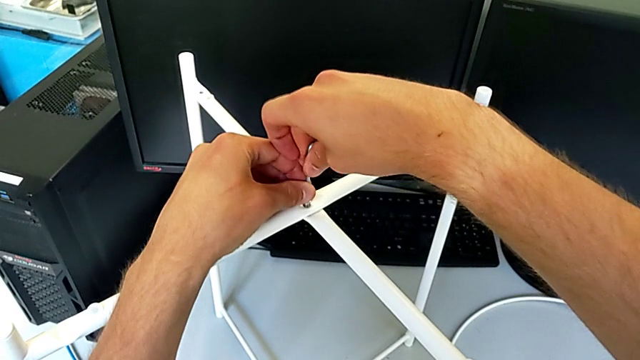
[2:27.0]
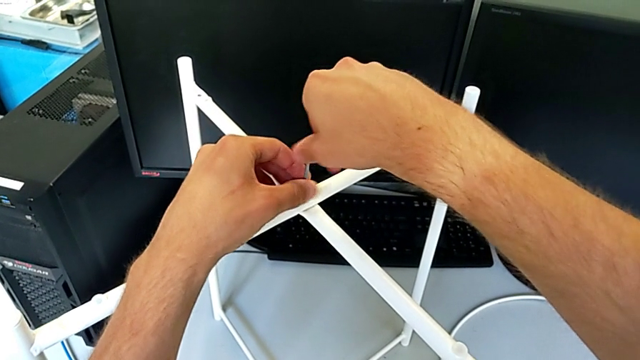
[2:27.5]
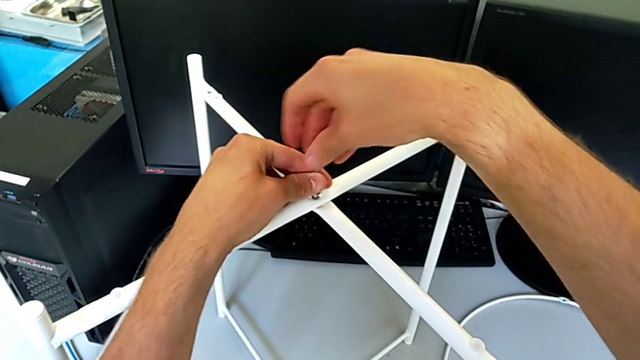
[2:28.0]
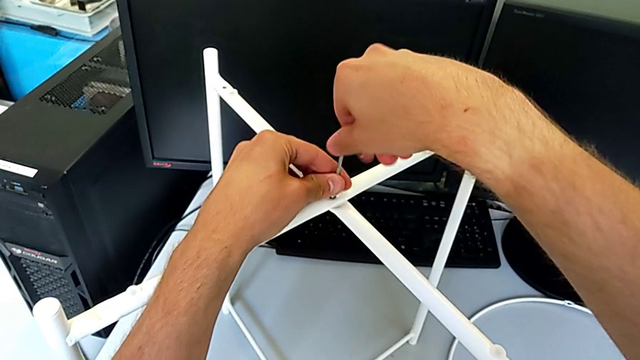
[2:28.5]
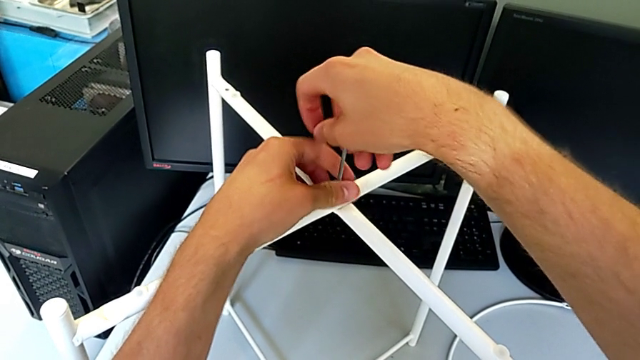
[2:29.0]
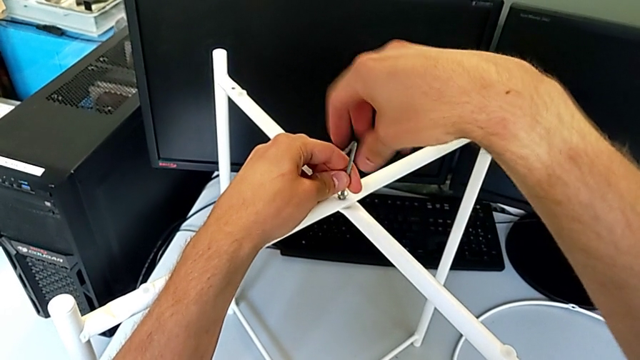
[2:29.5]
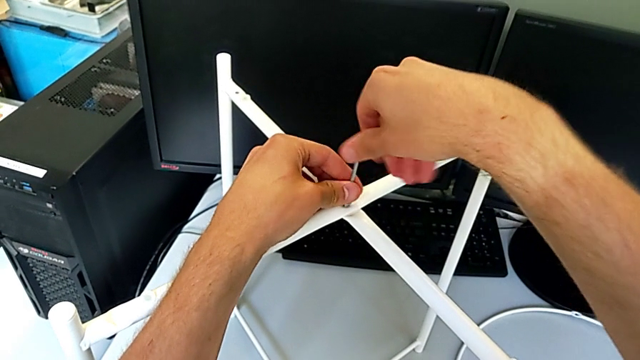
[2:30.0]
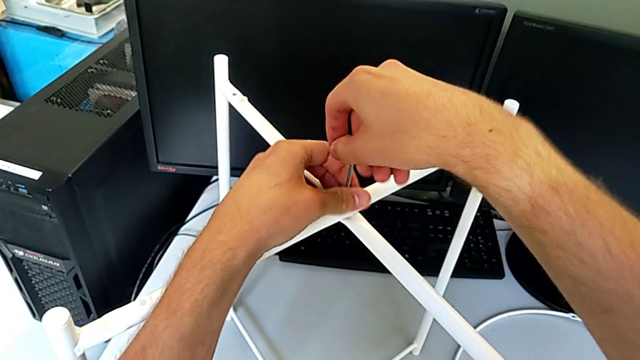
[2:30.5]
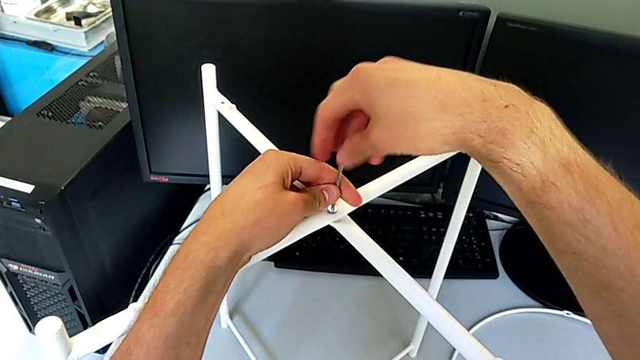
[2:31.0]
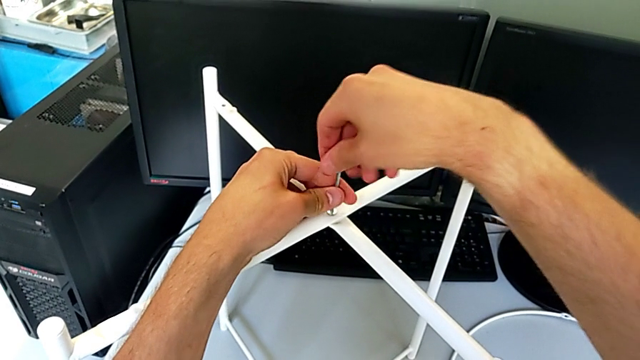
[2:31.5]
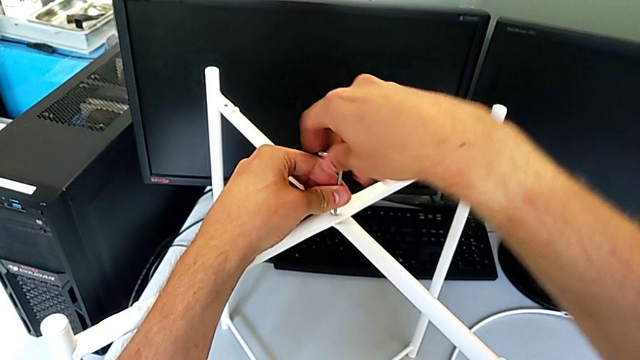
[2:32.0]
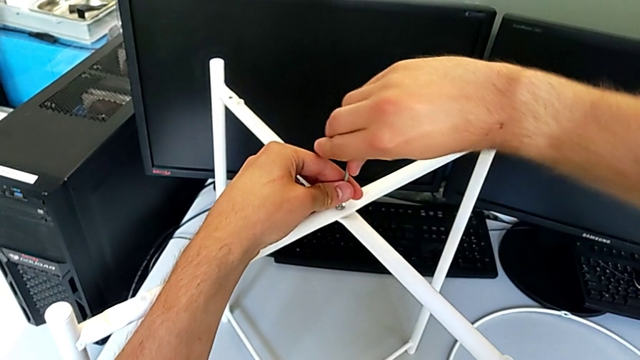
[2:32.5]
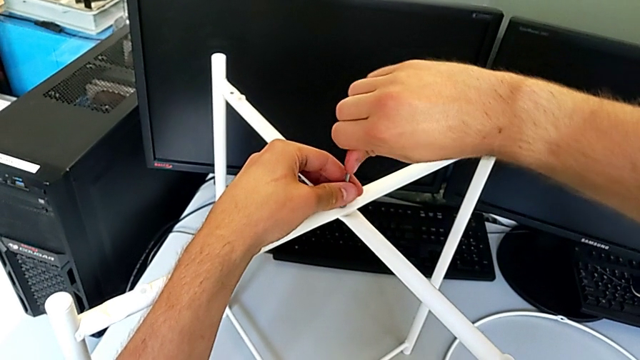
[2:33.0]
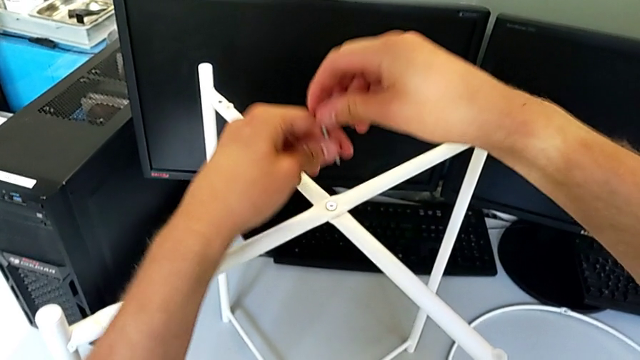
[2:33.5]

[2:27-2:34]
The camera wearer is assembling the top screw. They screw the hex socket head and withdraw the Allen wrench.

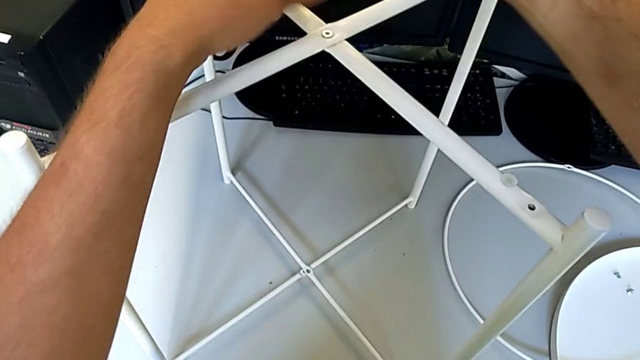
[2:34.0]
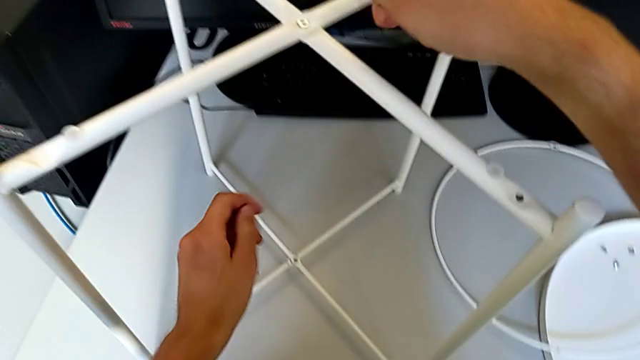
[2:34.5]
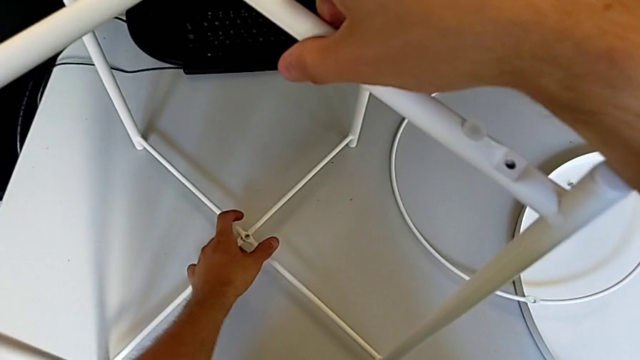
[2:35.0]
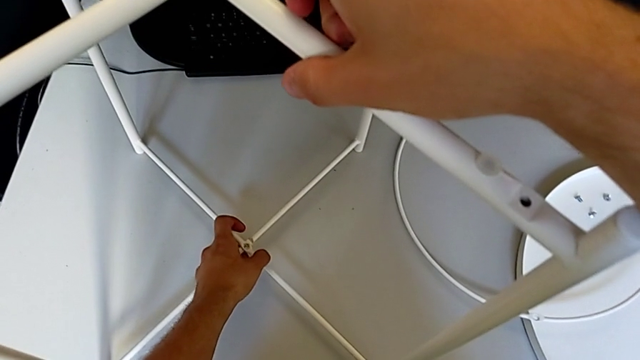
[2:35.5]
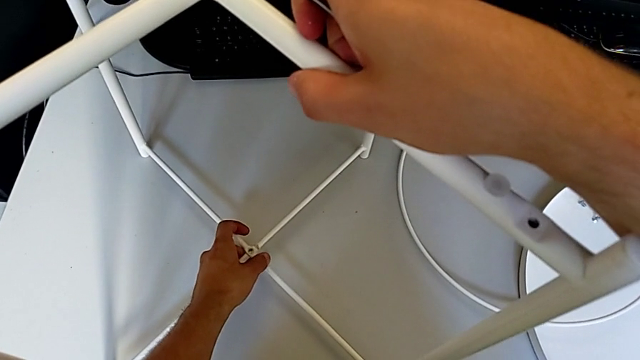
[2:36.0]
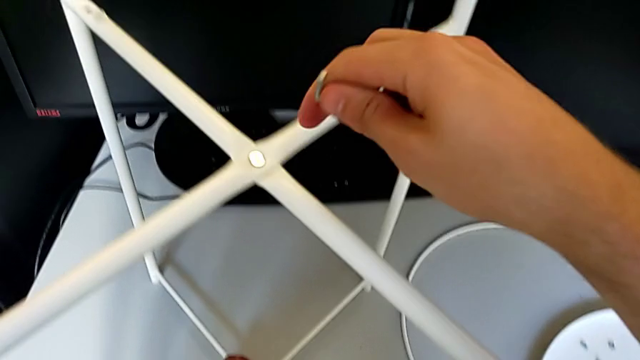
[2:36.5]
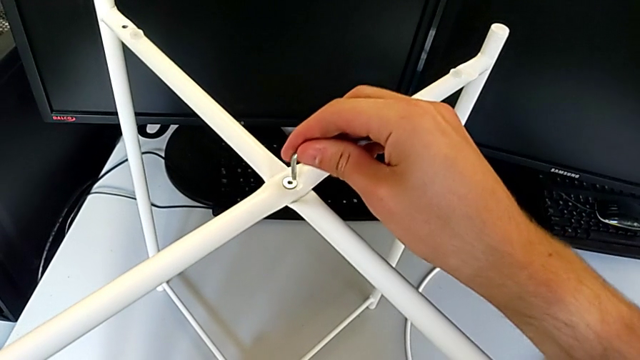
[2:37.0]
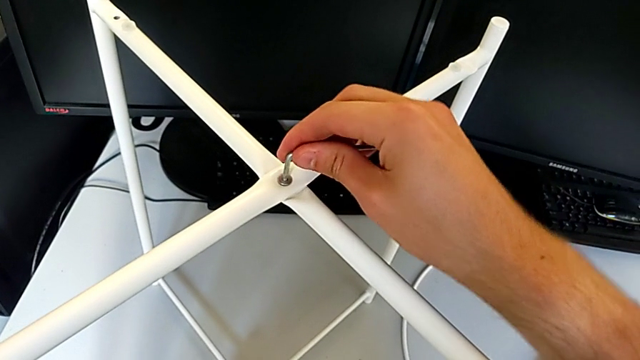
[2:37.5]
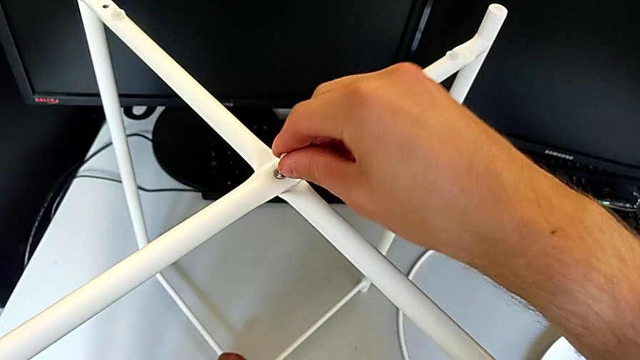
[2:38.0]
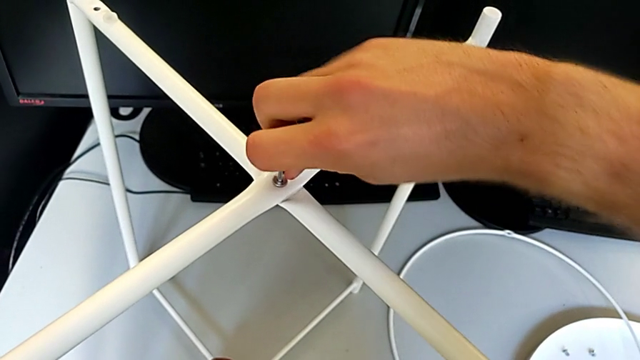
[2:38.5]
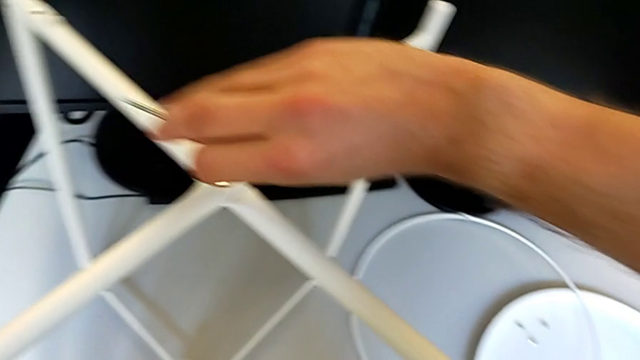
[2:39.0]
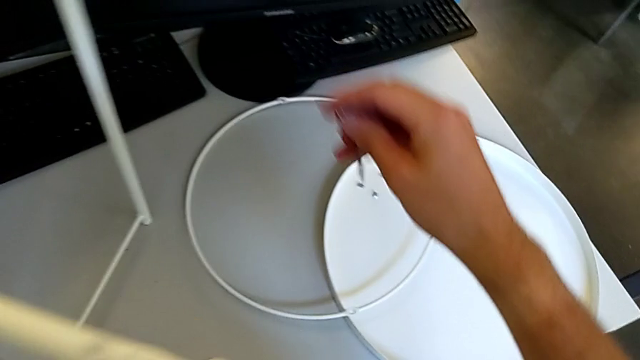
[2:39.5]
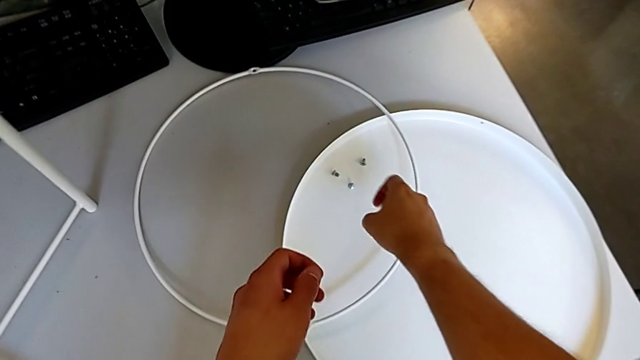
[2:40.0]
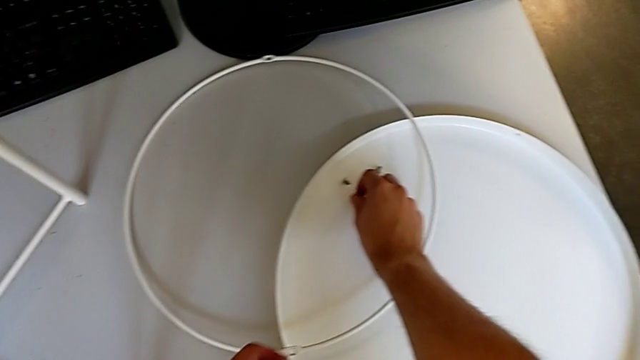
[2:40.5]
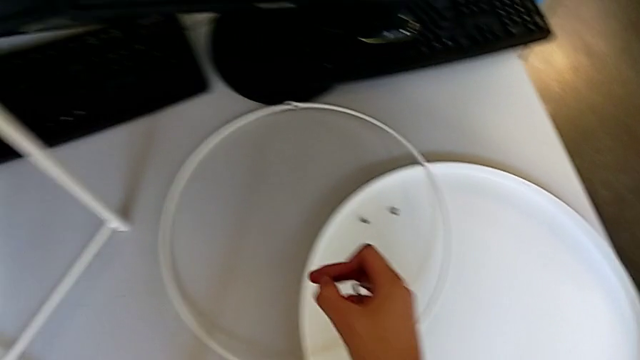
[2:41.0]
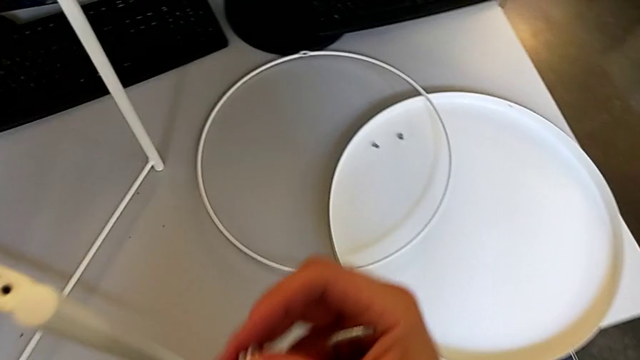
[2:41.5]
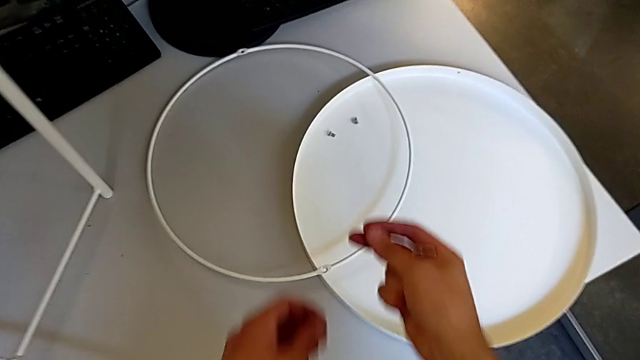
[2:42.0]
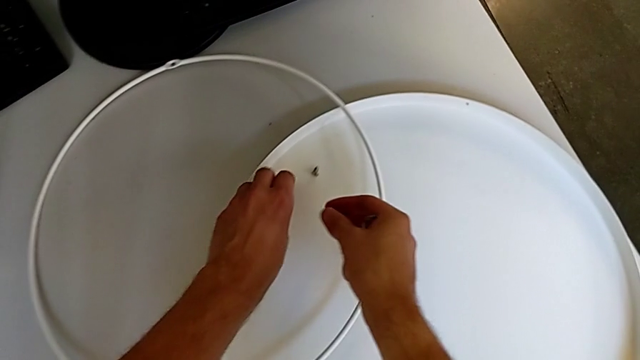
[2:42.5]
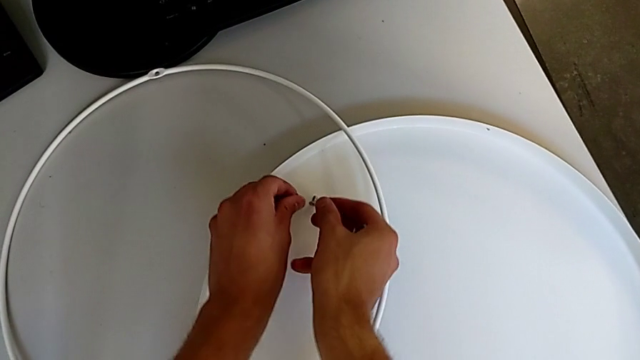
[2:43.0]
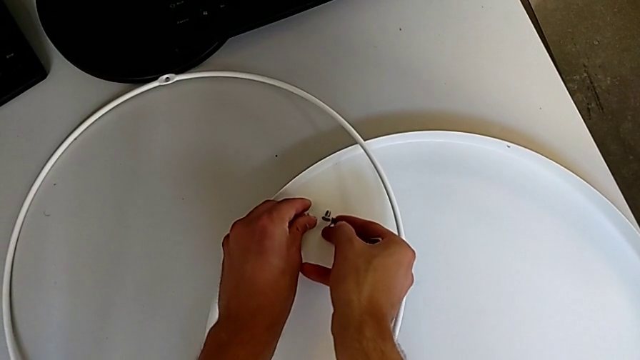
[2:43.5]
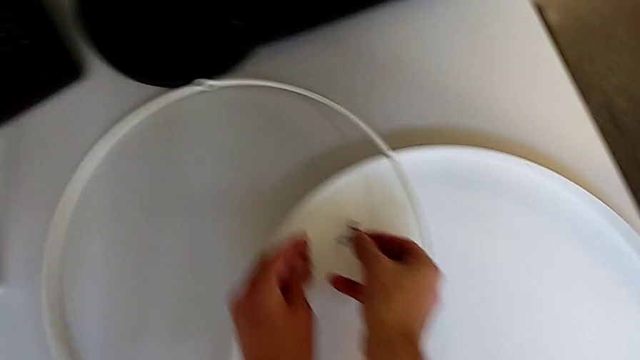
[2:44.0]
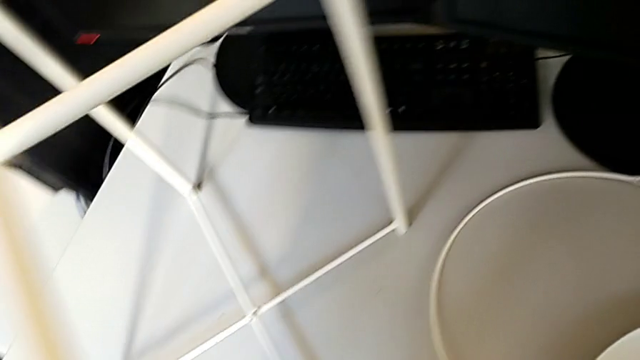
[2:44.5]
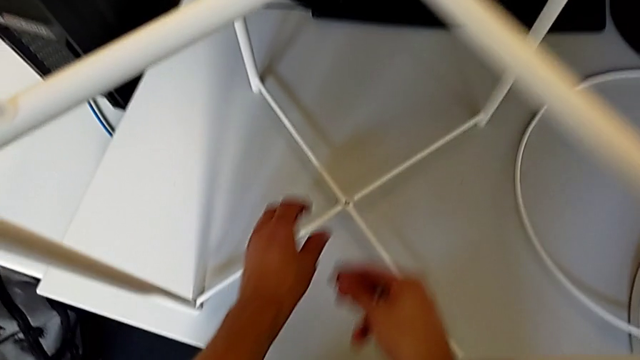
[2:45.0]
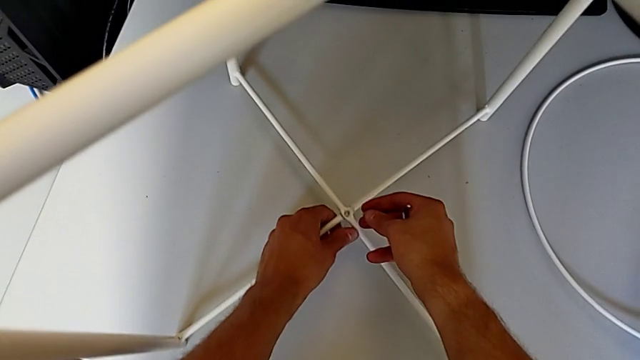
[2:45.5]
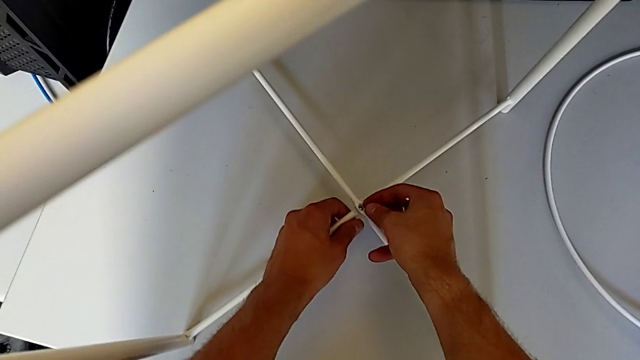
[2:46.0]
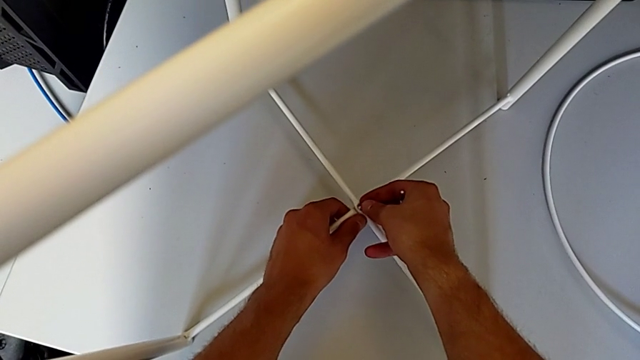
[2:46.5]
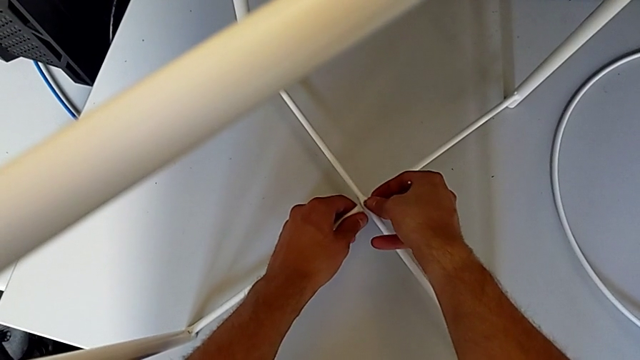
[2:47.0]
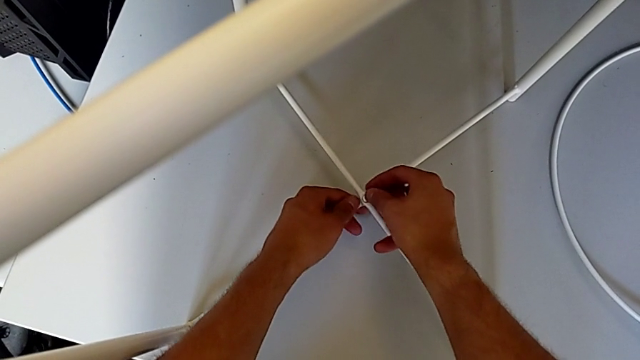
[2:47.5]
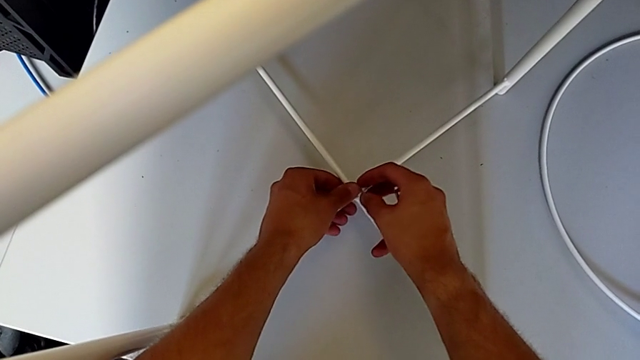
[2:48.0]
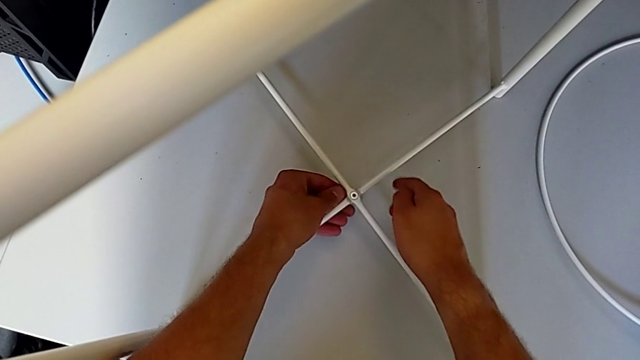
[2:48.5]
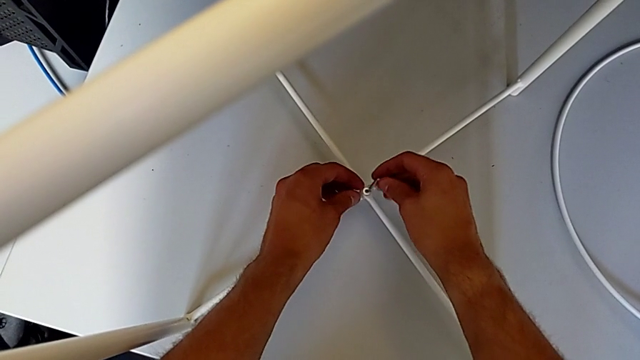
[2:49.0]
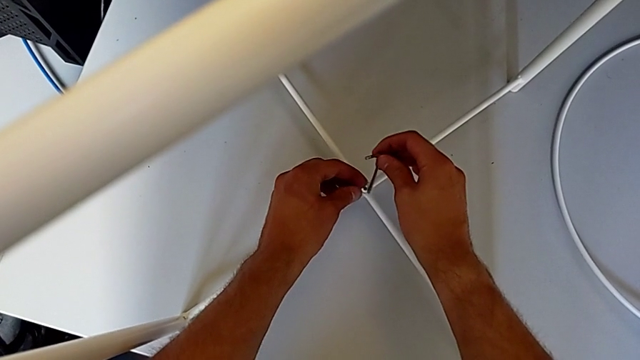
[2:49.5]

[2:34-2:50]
The camera wearer is assembling the bottom screw. They align the leg, insert the Allen wrench, screw the hex socket head, withdraw the Allen wrench, grab the hex socket head twice, place it, insert it twice and insert the Allen wrench.
